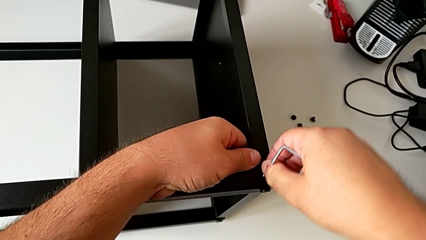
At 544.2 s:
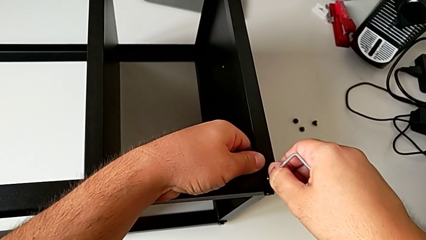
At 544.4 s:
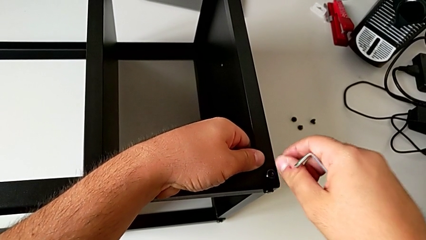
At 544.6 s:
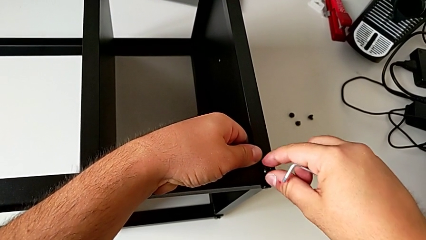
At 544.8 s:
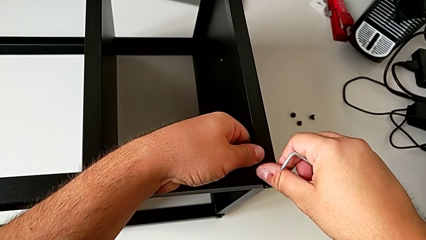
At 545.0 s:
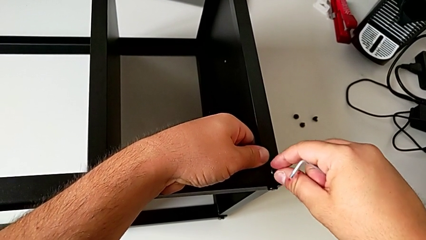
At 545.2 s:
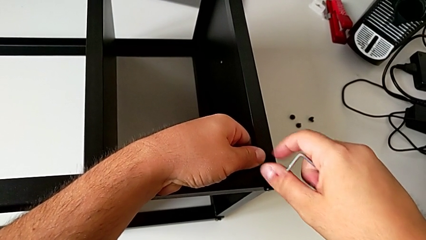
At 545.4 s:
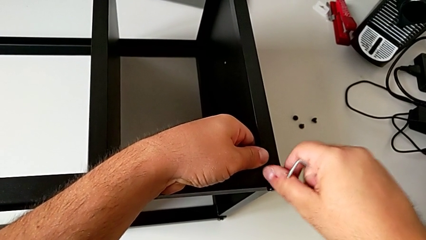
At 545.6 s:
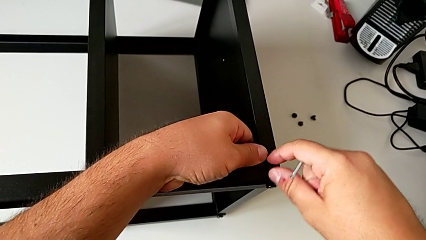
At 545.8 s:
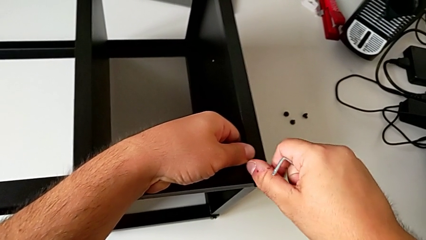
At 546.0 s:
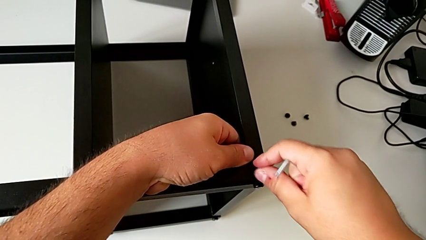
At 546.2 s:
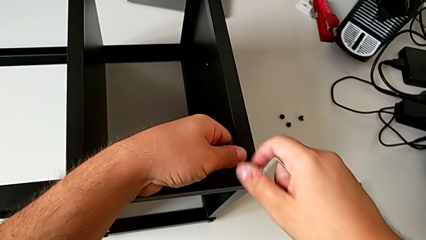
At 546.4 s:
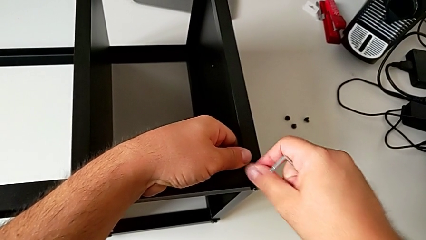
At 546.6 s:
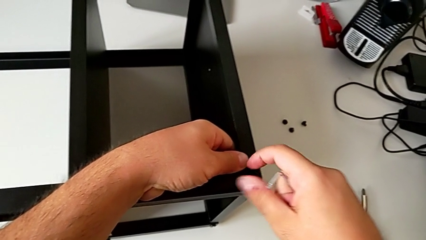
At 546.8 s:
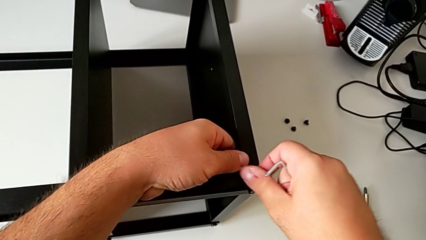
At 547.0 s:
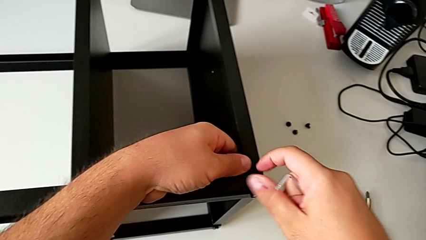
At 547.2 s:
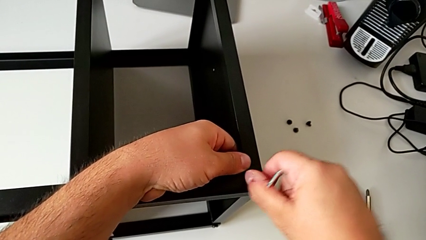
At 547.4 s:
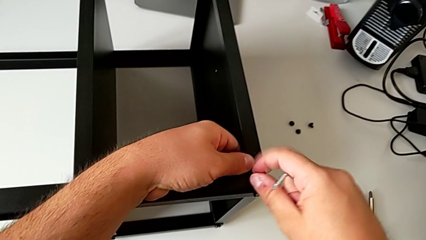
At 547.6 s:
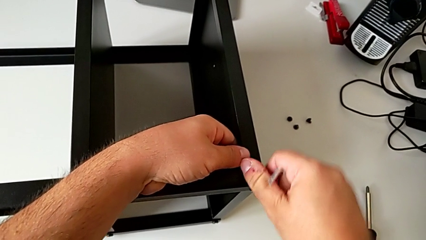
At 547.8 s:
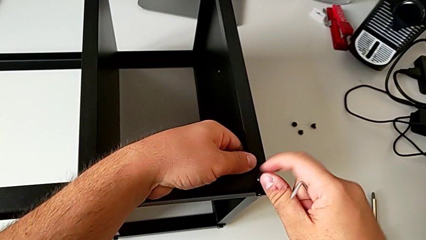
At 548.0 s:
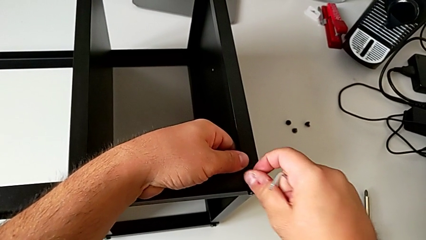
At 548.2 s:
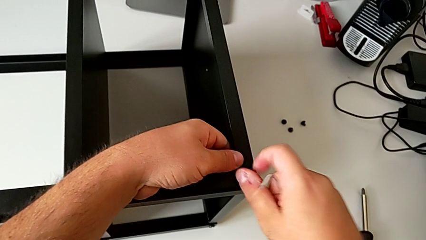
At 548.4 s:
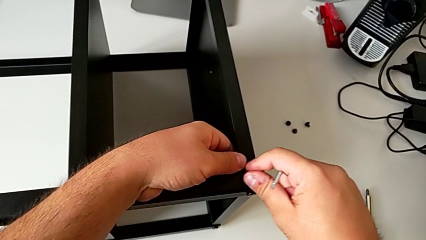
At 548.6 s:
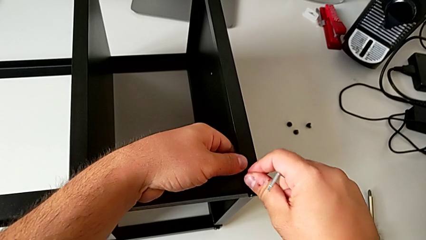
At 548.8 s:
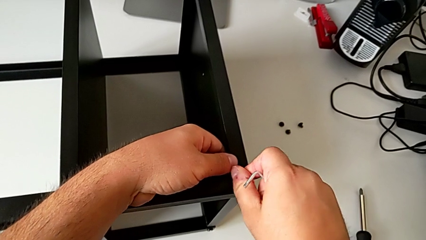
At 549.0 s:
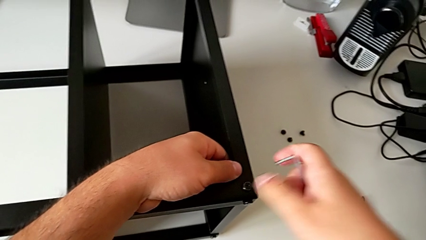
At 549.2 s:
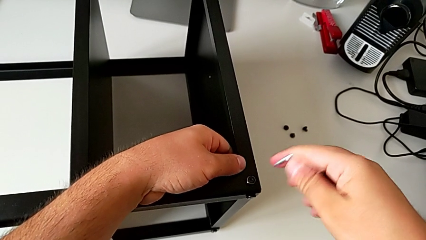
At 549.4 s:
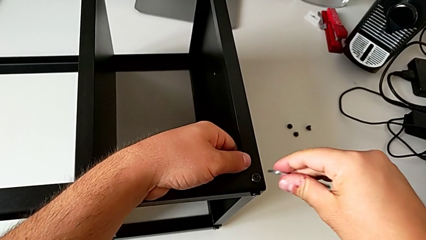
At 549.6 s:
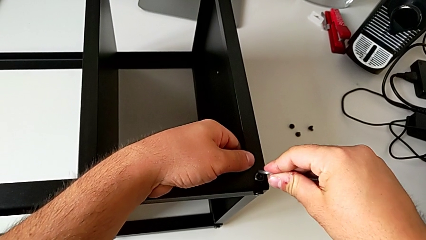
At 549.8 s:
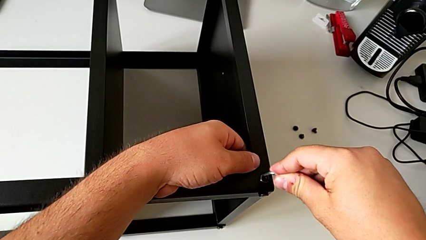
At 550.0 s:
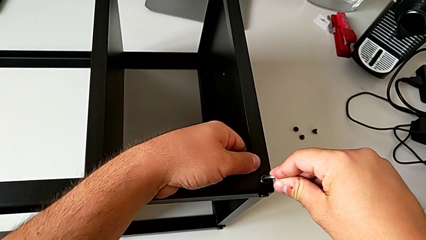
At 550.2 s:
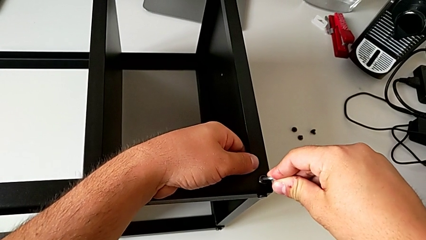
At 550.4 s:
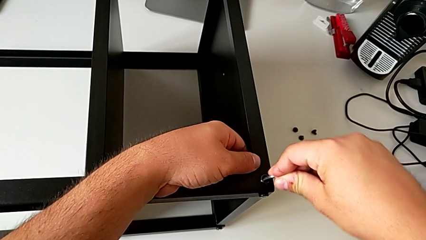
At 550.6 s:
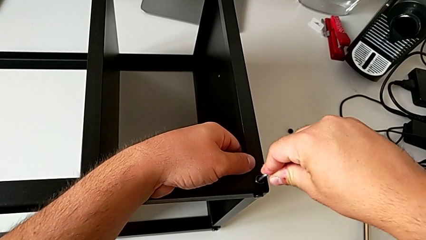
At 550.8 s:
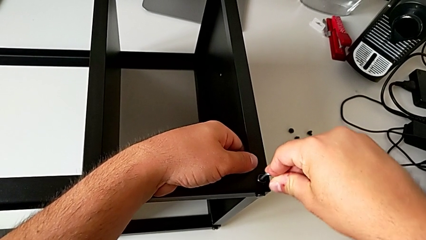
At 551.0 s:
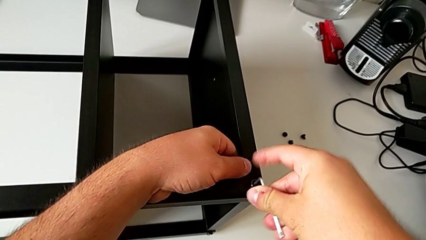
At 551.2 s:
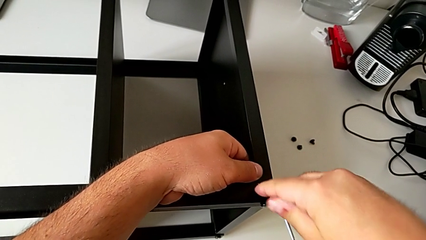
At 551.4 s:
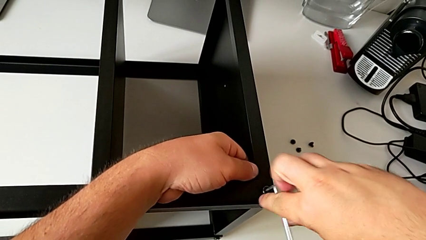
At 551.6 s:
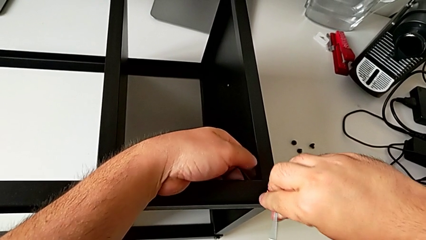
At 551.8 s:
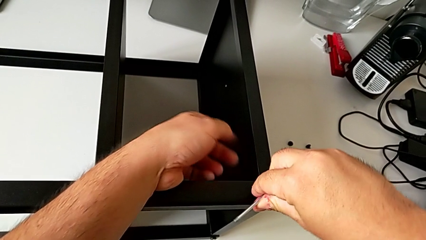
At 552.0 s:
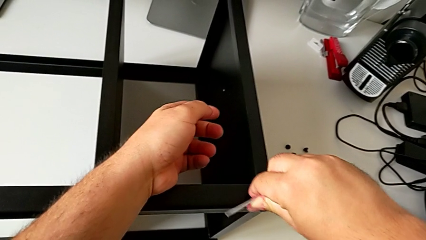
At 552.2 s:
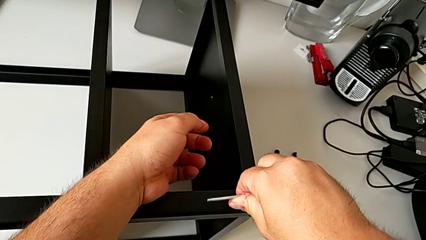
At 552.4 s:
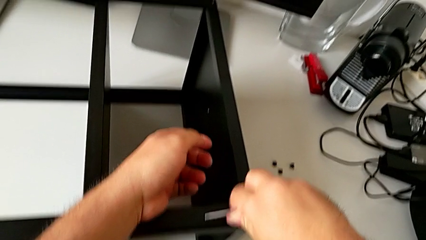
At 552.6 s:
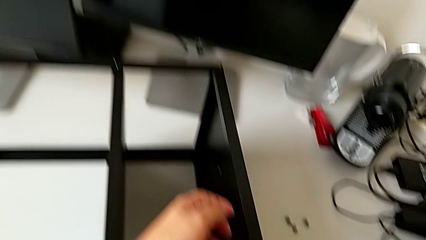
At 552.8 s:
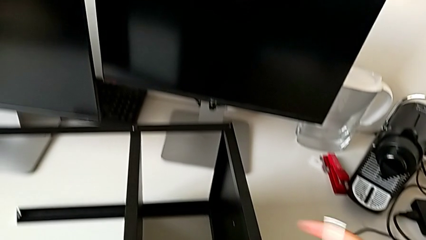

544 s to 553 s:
The camera wearer is assembling the table to the third leg. They screw the hex socket head twice.

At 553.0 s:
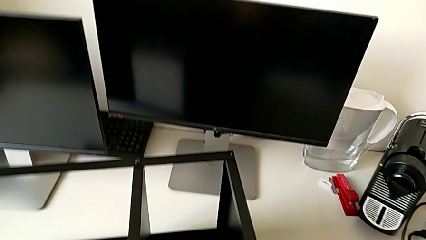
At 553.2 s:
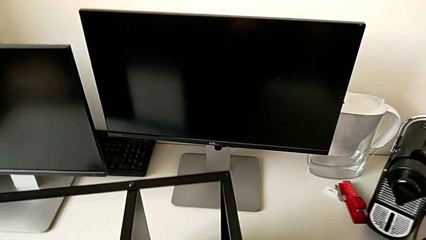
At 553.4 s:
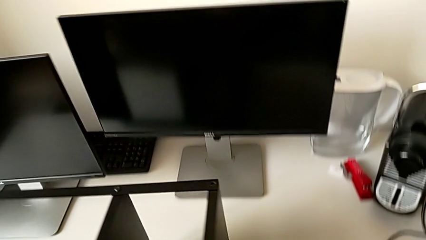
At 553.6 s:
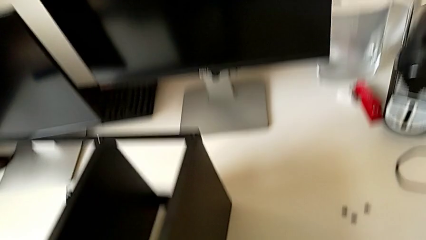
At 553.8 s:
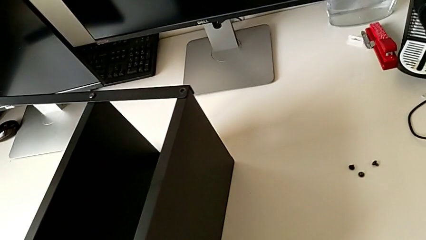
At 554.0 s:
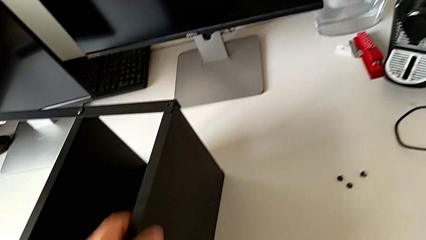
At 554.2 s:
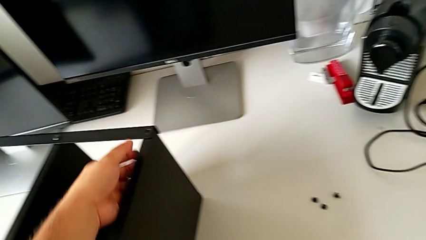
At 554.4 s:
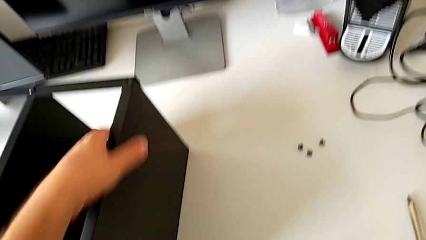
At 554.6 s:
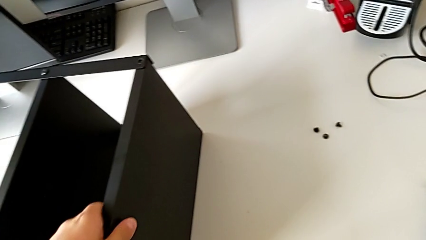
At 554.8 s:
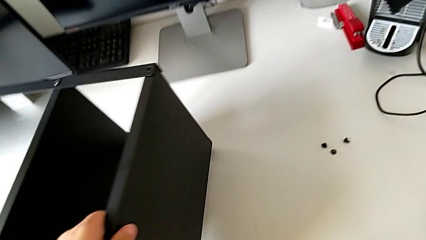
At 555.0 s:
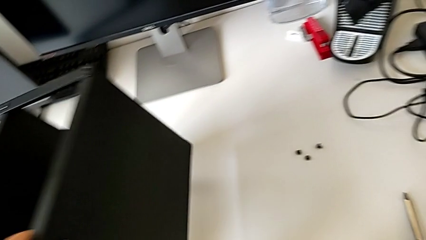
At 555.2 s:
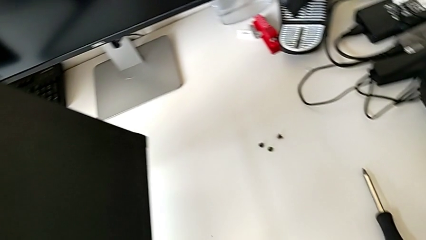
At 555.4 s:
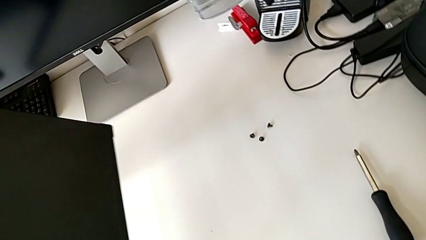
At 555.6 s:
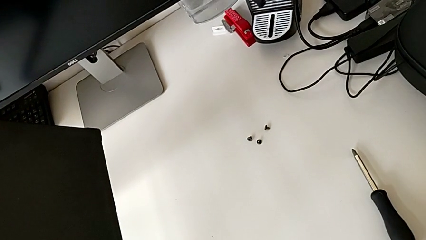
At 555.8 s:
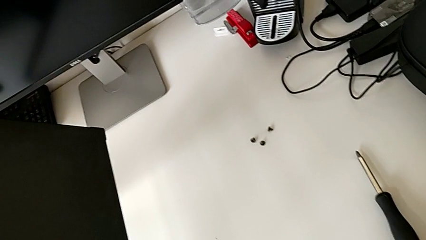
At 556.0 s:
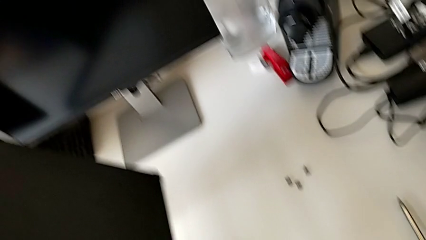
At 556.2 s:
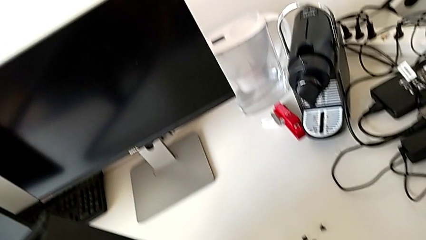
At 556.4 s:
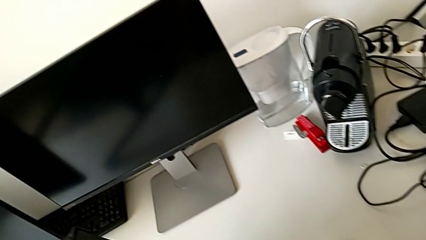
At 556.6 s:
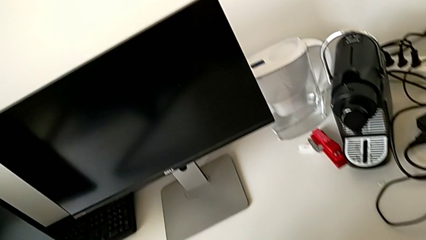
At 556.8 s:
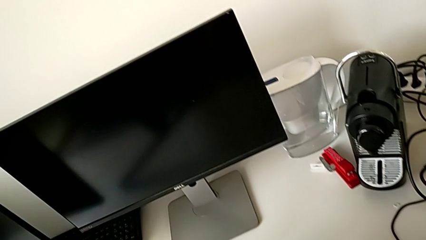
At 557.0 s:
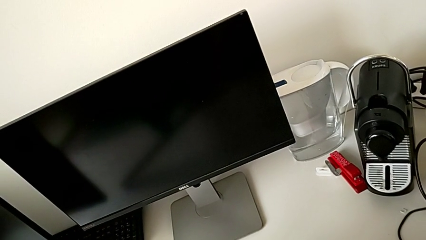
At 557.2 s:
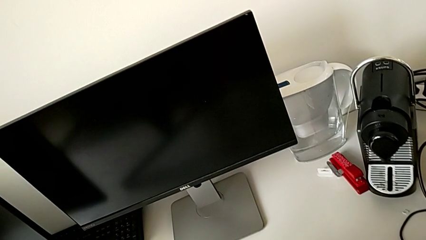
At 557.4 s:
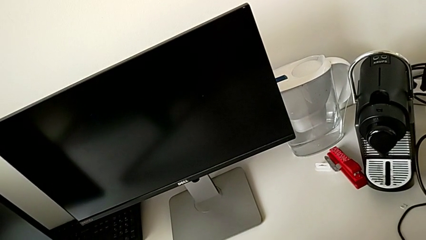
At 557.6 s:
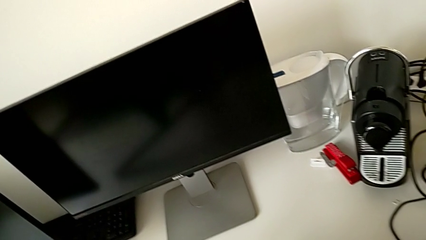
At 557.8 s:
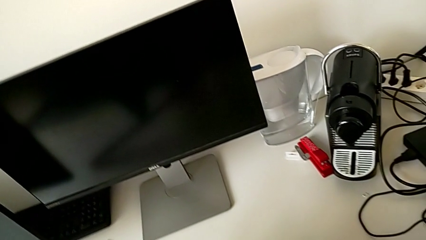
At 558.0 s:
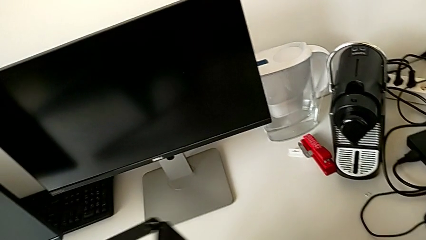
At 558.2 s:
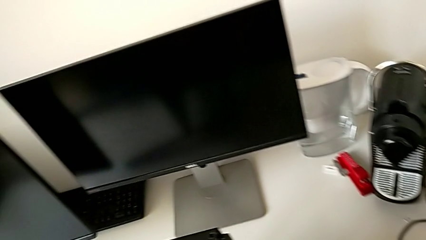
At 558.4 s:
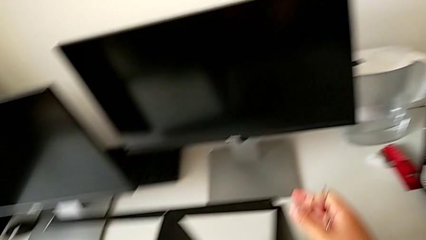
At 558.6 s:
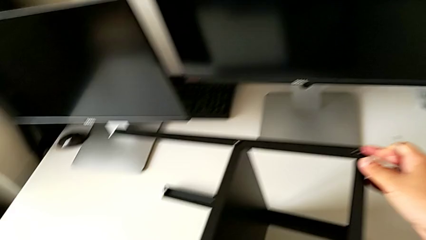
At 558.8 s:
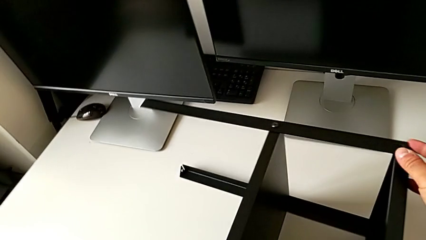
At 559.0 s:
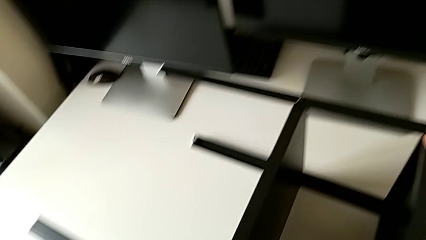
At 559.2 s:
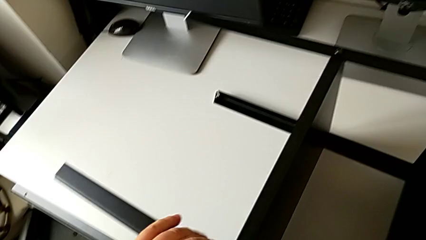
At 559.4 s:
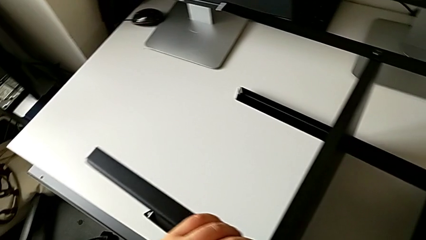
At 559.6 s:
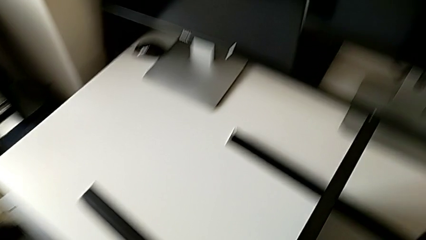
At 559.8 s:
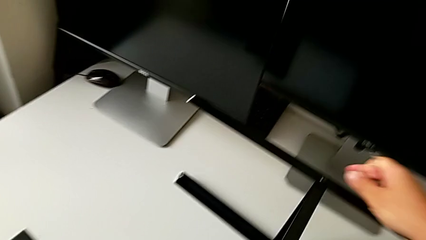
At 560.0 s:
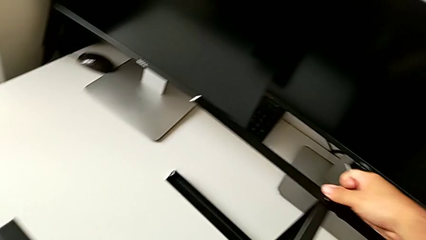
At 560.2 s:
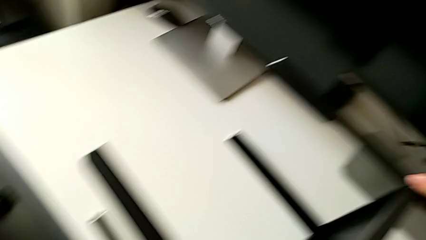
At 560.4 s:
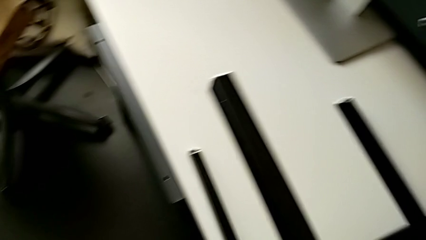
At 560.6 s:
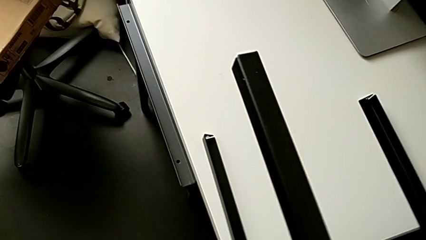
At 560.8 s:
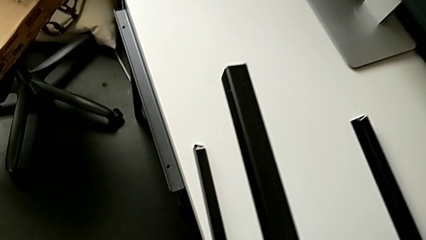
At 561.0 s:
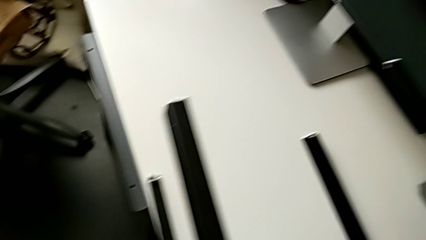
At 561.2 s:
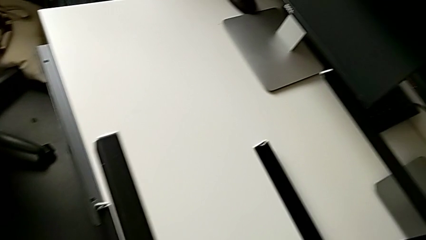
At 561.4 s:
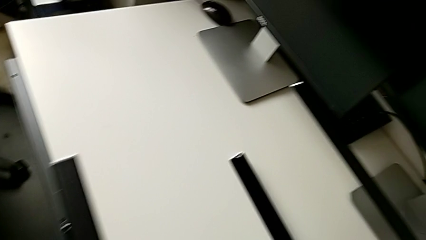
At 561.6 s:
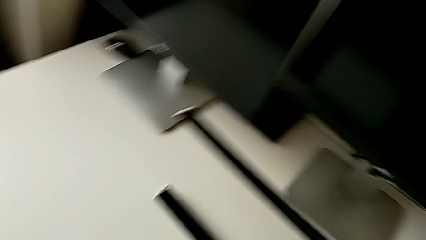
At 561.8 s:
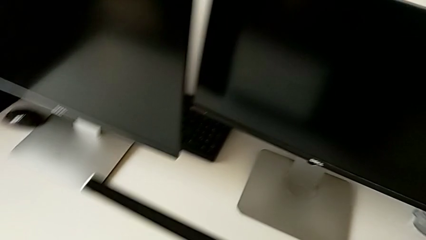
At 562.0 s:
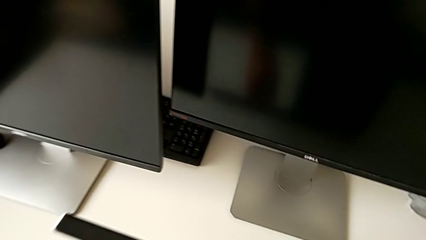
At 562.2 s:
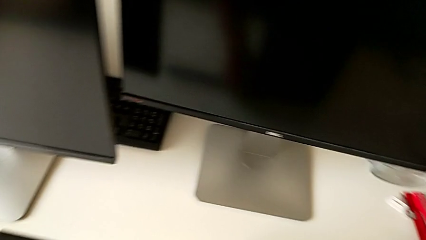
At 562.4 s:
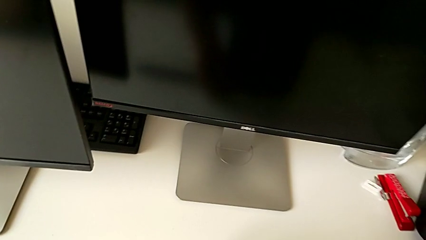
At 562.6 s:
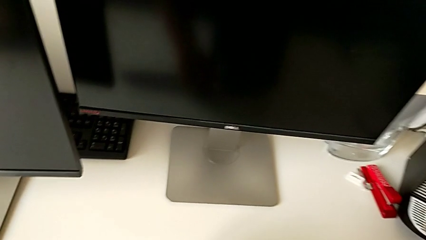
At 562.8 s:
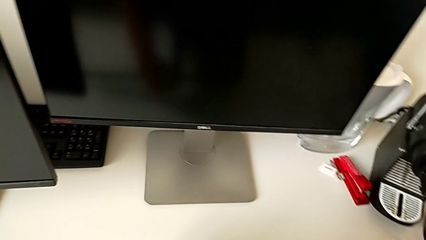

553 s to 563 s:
The camera wearer is screwing the second screw of the second leg to the shelf. They rotate the tray and begin to inspect it.
